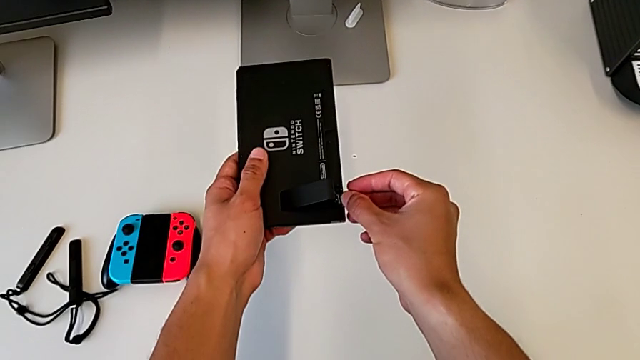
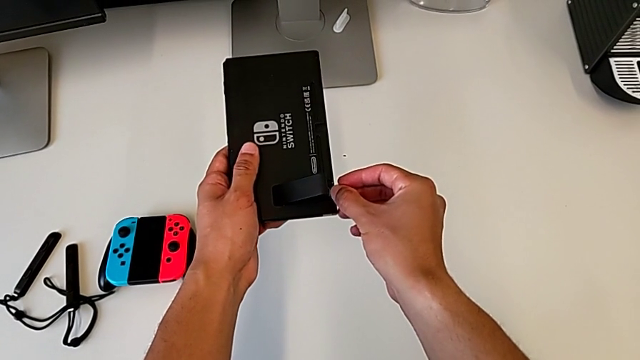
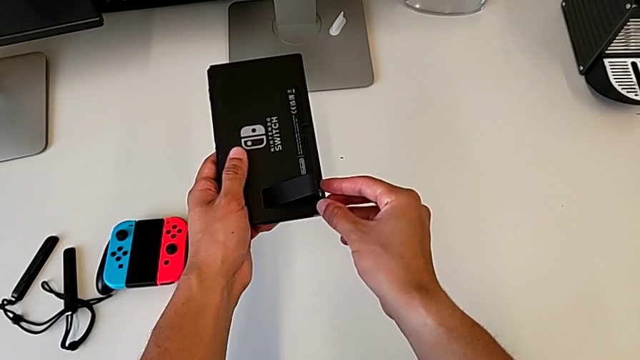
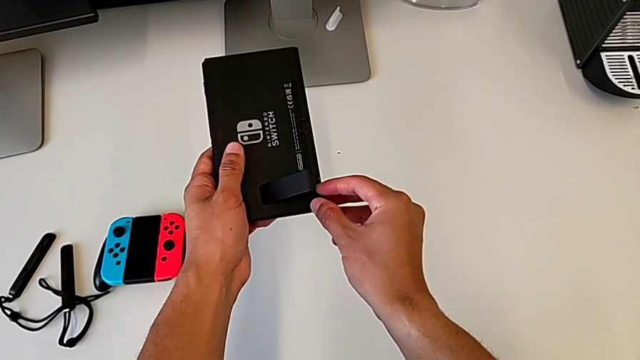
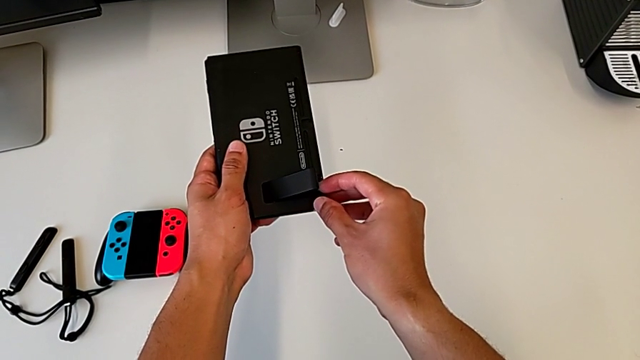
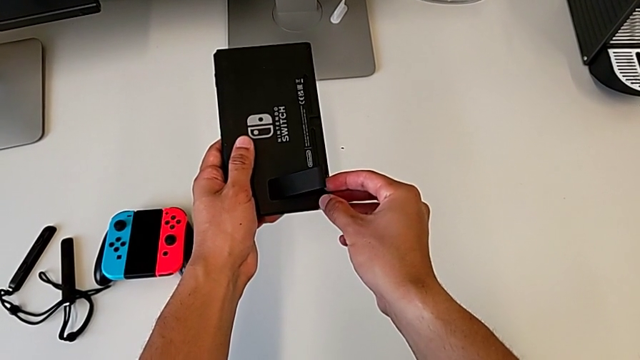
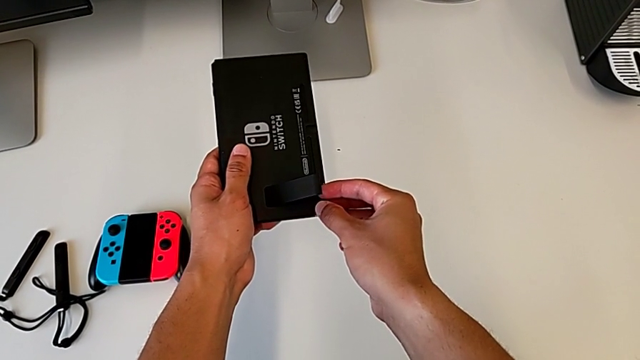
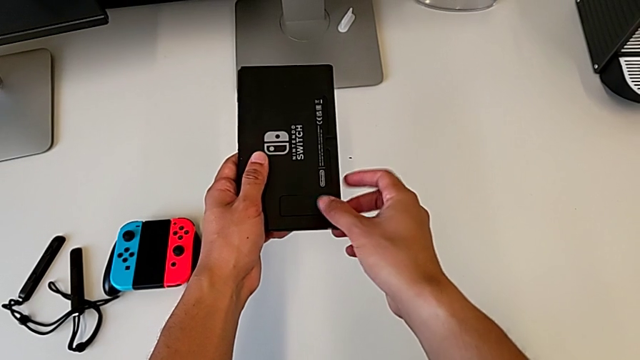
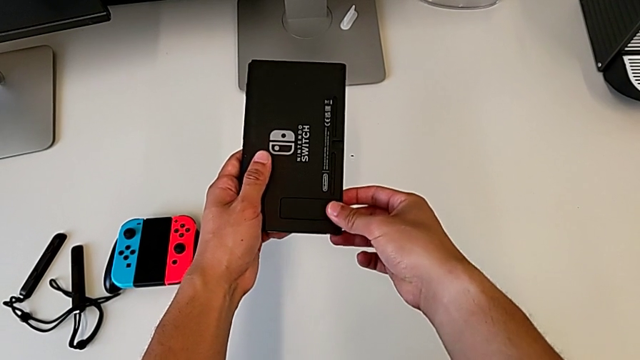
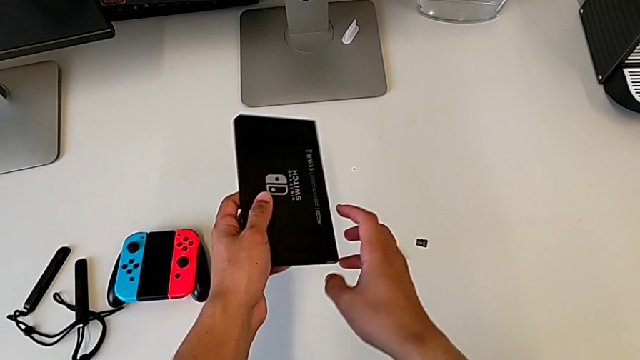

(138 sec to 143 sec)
The camera wearer is replacing the SD card in the Nintendo Switch. They begin to insert the SD card.

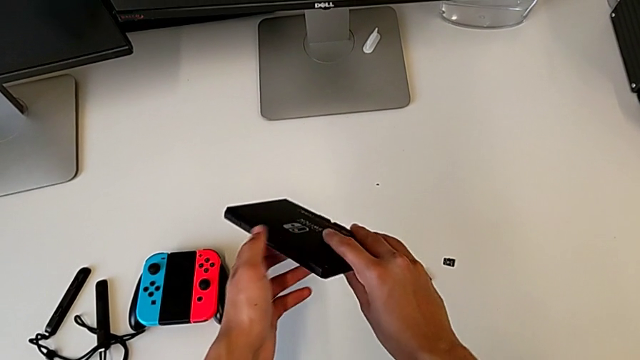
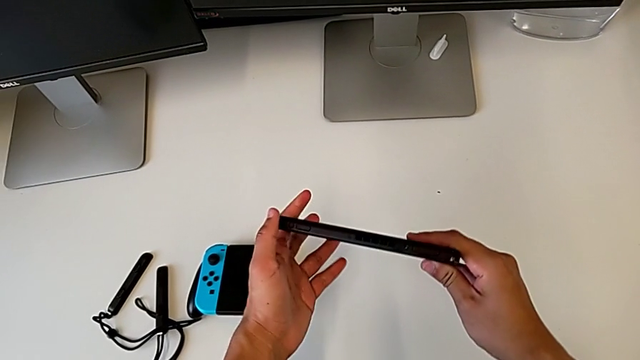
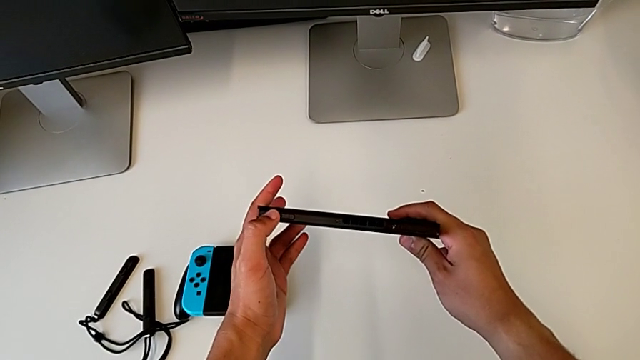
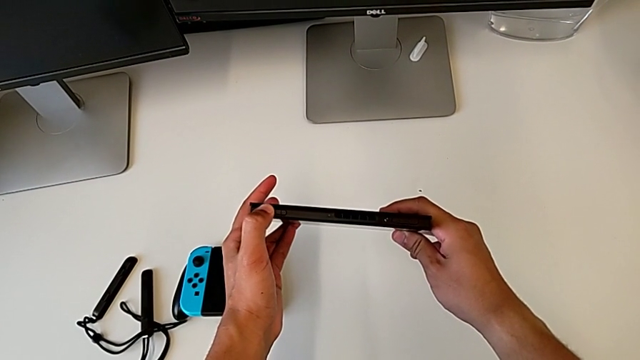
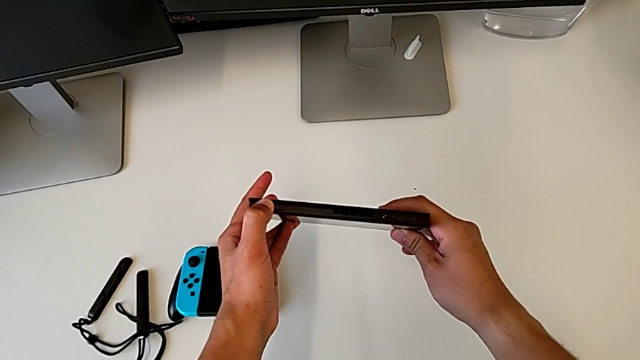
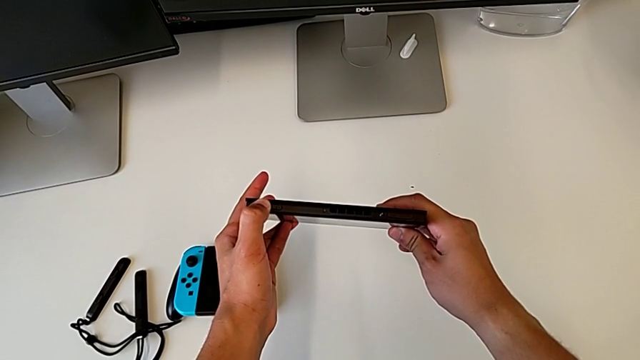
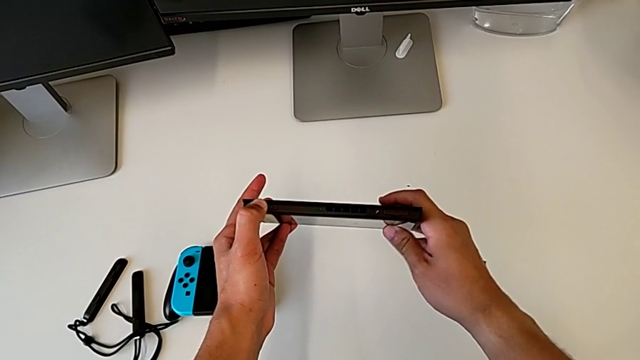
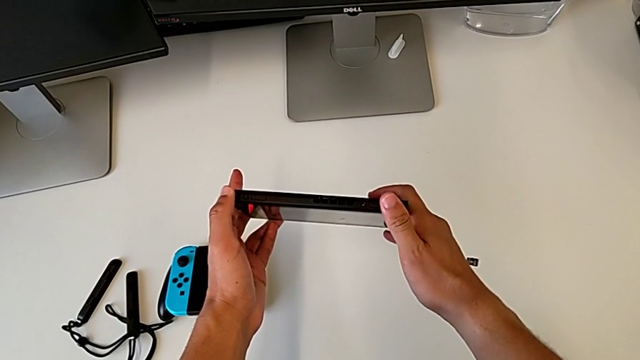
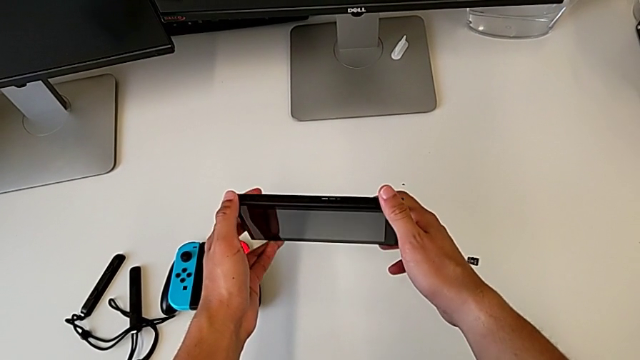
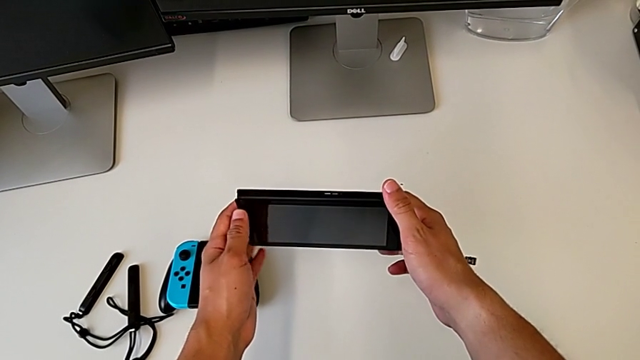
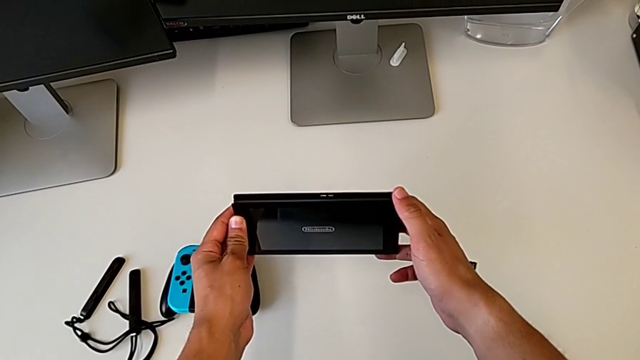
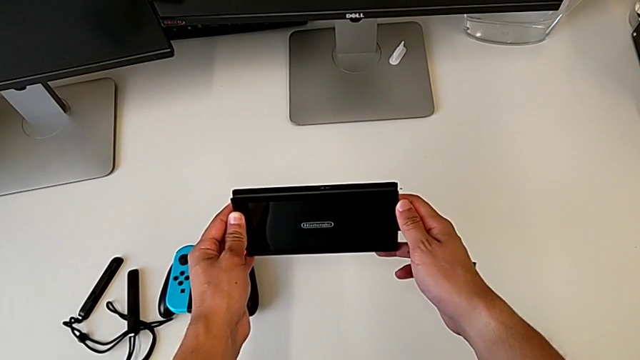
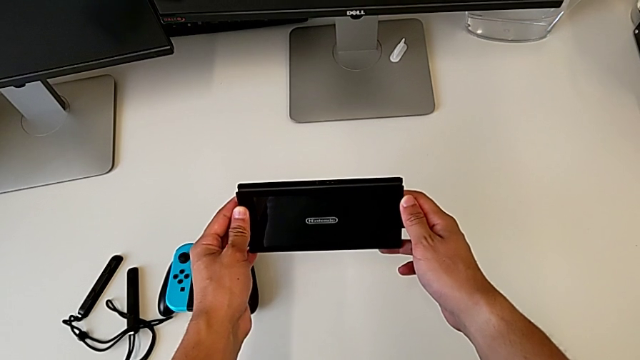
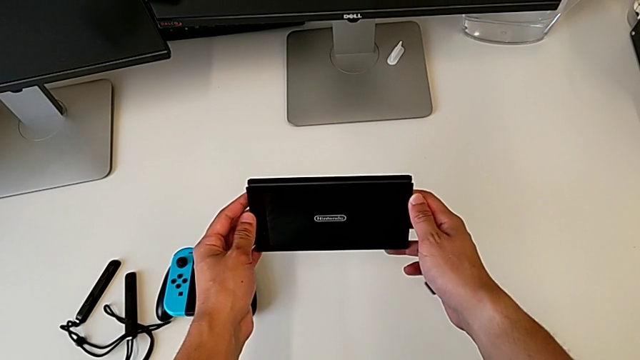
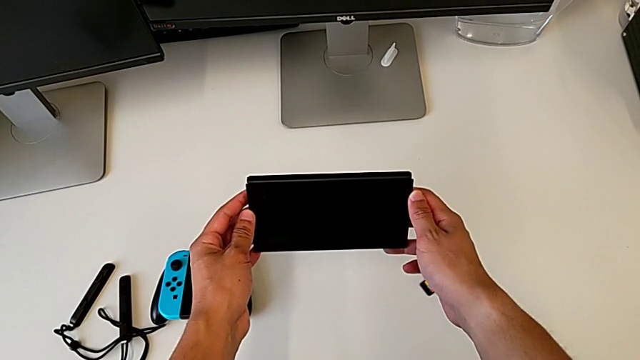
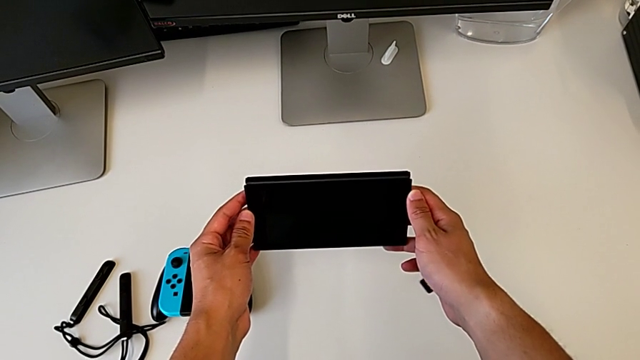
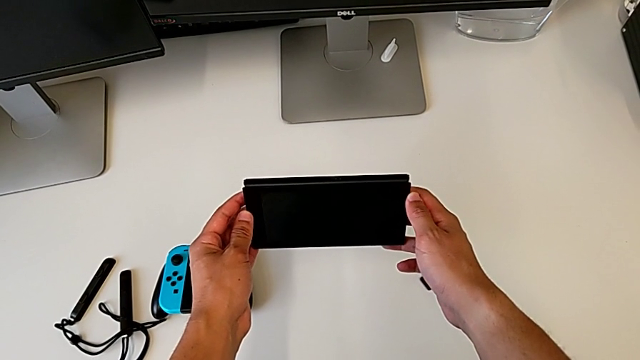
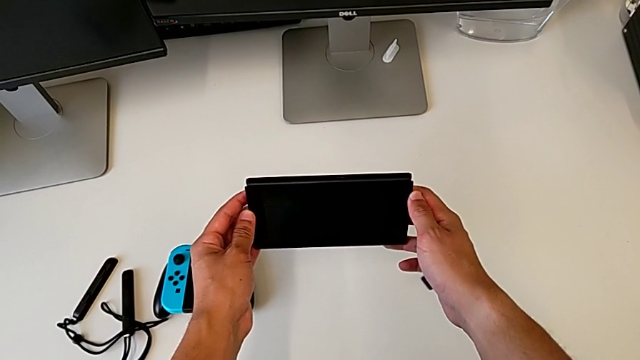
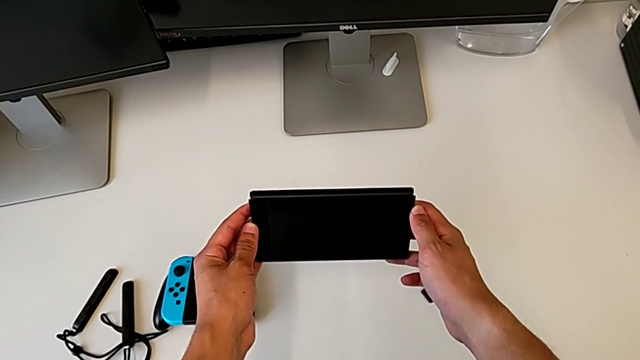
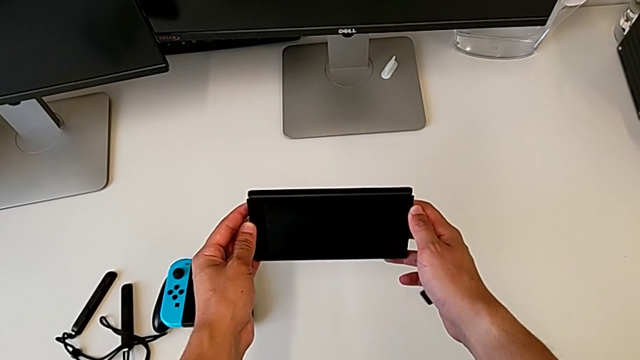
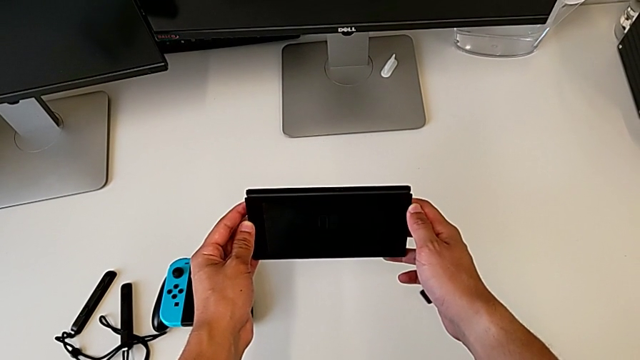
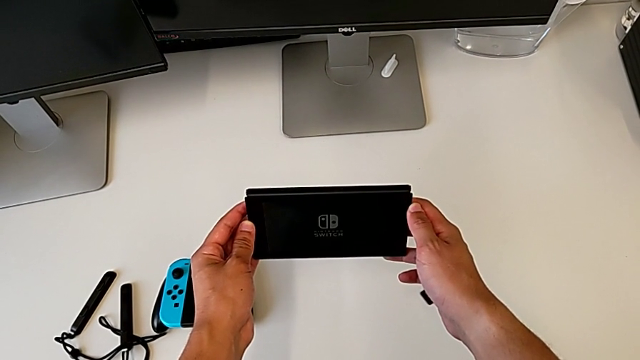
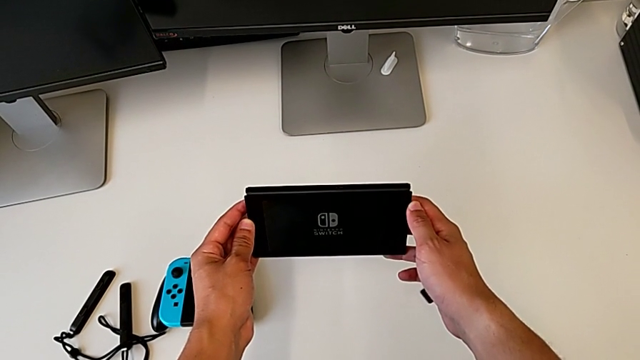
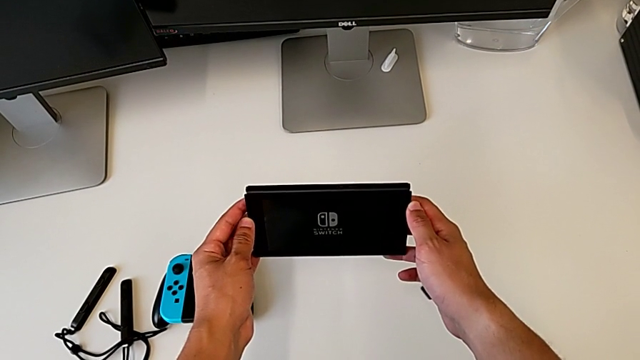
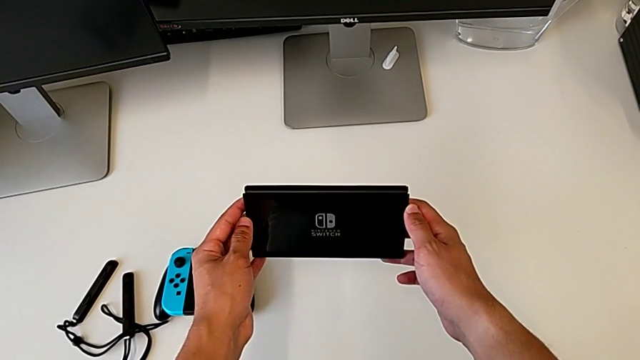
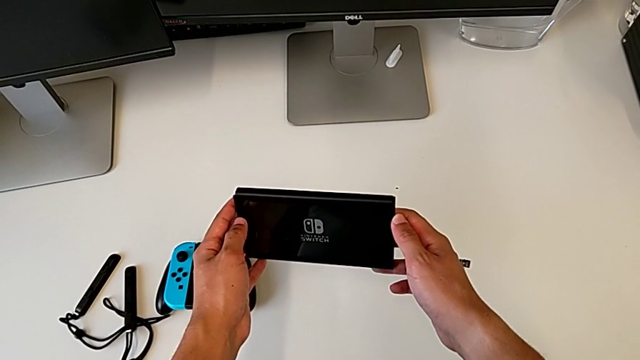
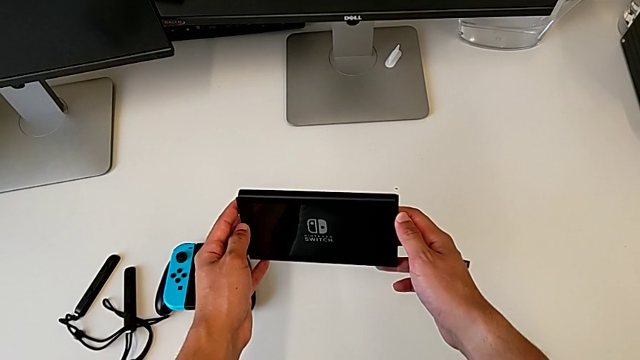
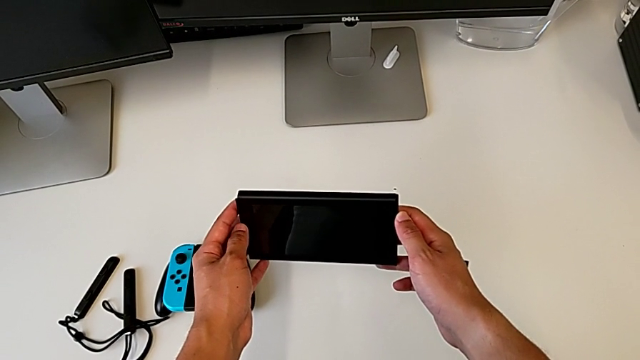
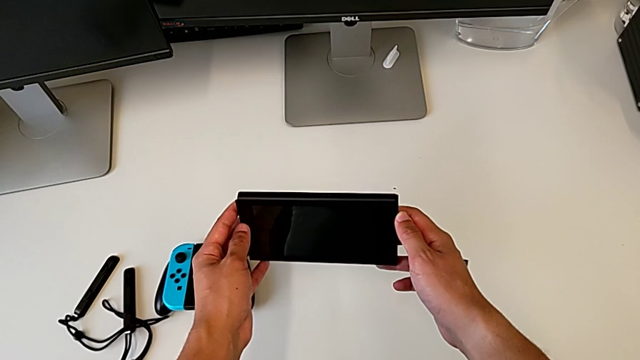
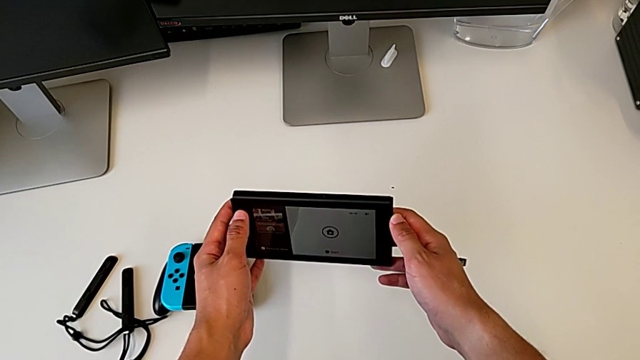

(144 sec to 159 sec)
The camera wearer turns on the console. They press the power button.

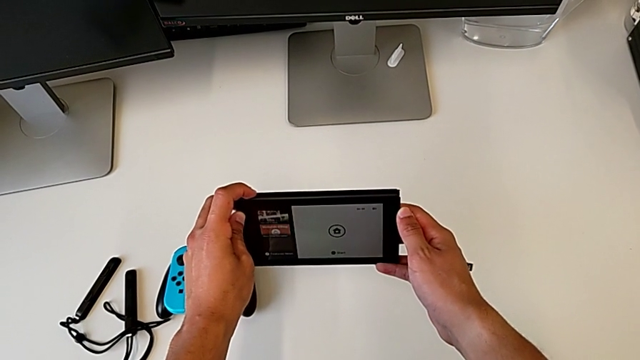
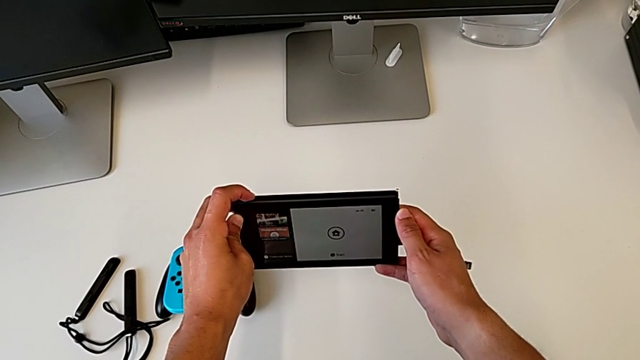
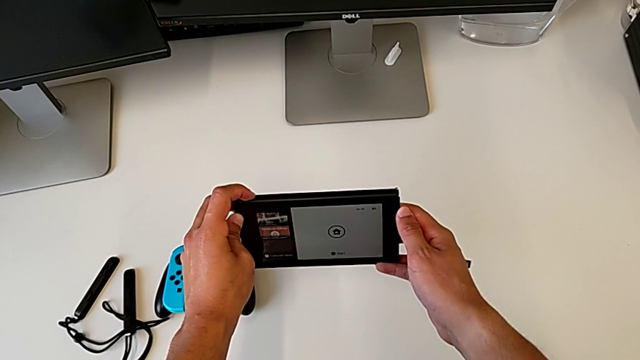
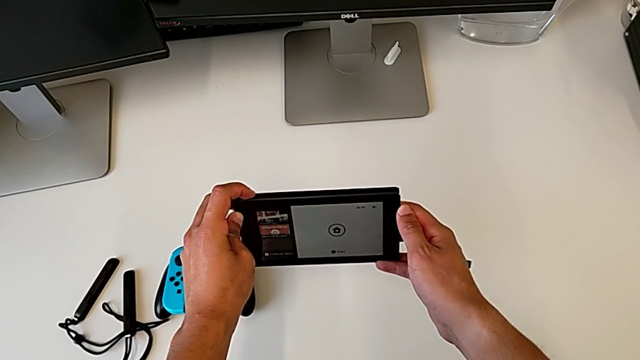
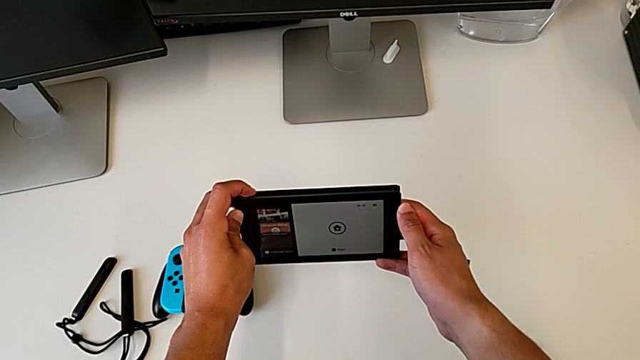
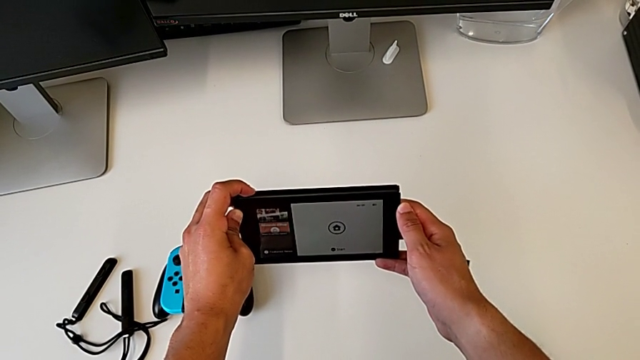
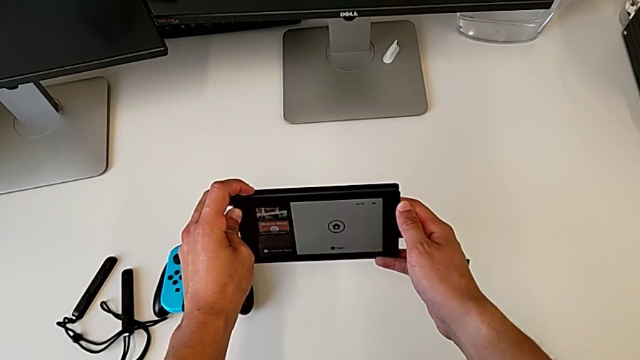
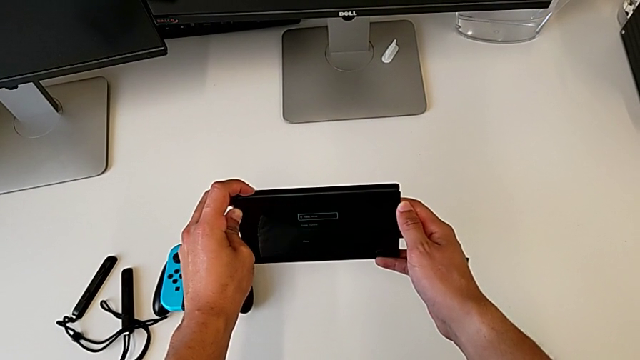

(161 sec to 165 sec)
The camera wearer is turning off the console. They begin to press the power button.
